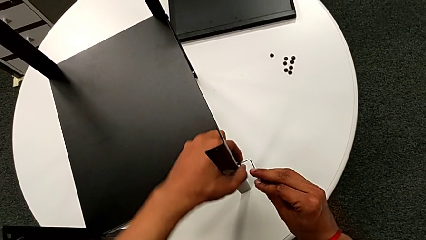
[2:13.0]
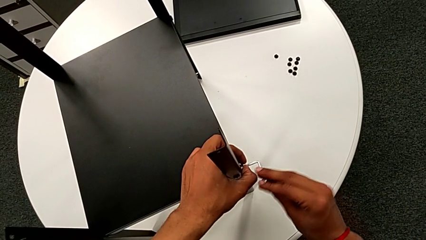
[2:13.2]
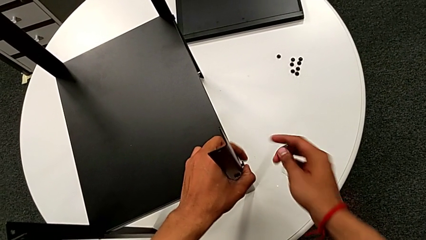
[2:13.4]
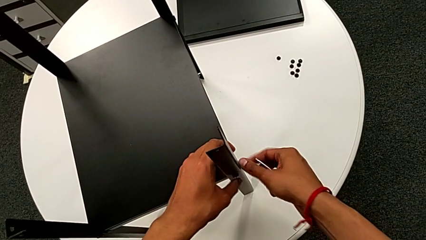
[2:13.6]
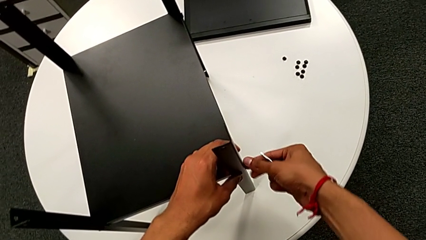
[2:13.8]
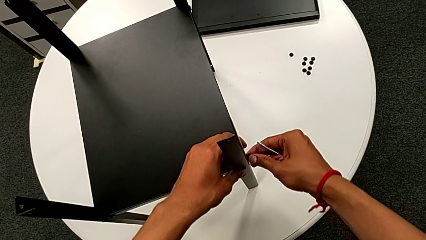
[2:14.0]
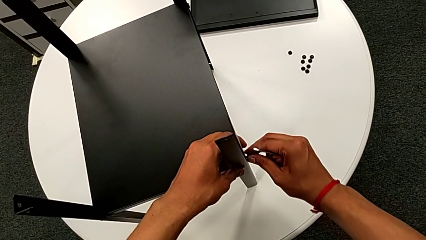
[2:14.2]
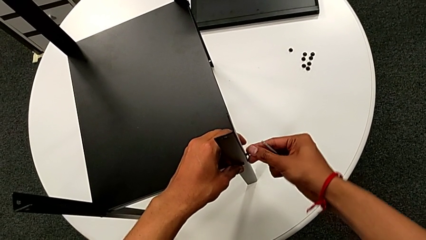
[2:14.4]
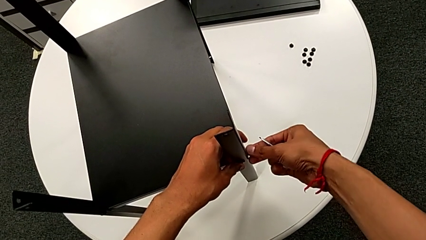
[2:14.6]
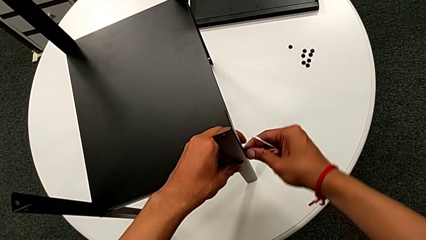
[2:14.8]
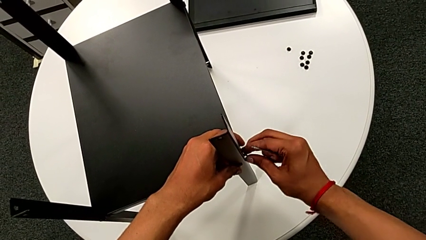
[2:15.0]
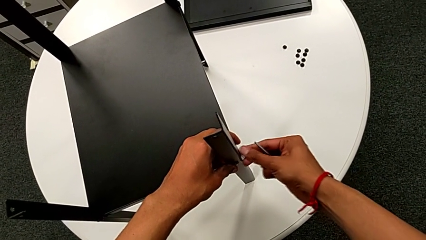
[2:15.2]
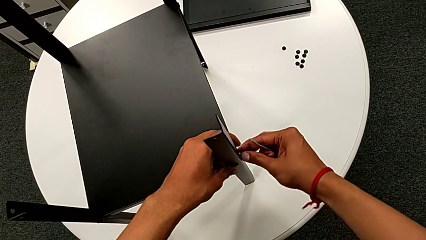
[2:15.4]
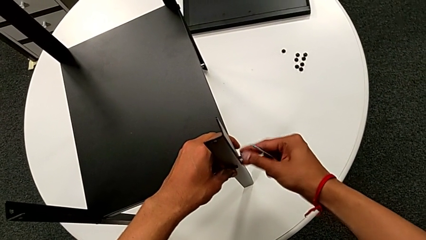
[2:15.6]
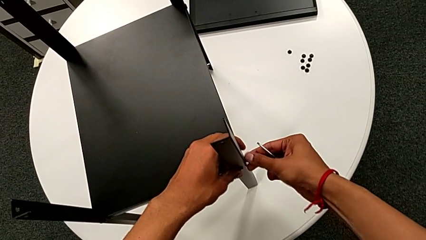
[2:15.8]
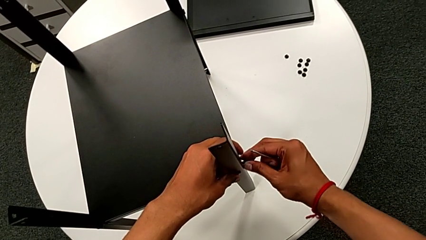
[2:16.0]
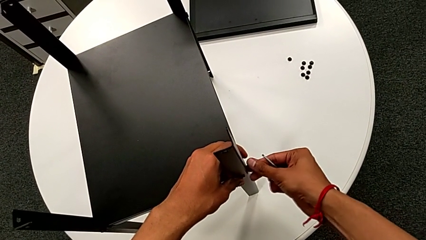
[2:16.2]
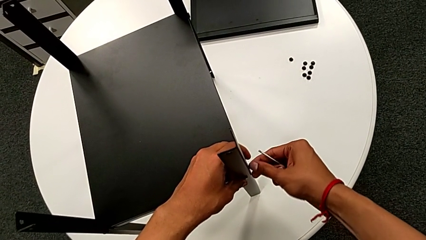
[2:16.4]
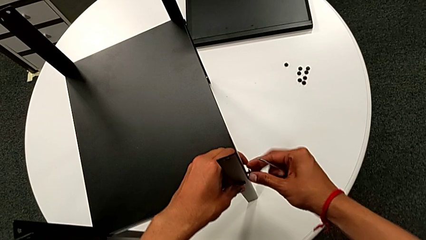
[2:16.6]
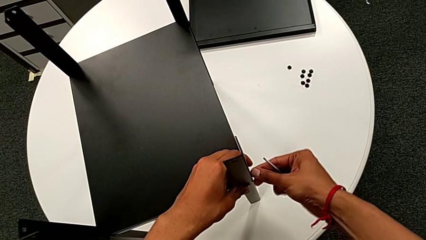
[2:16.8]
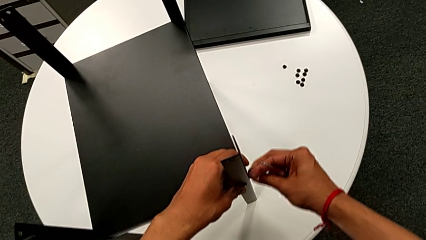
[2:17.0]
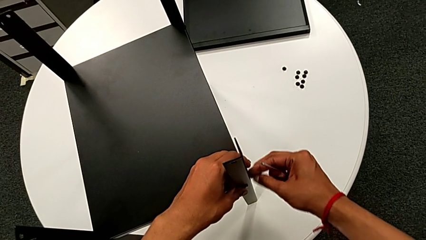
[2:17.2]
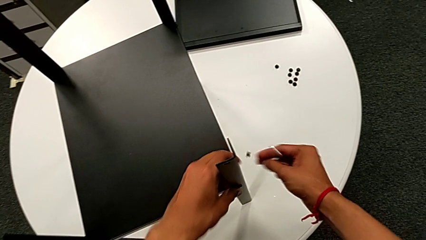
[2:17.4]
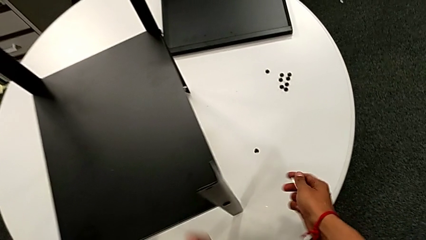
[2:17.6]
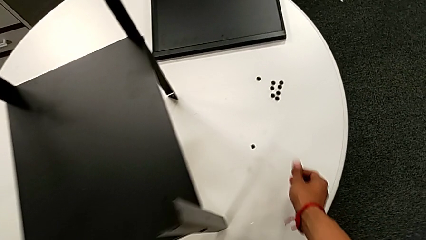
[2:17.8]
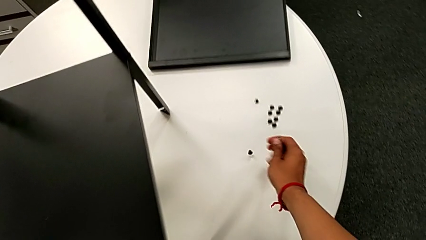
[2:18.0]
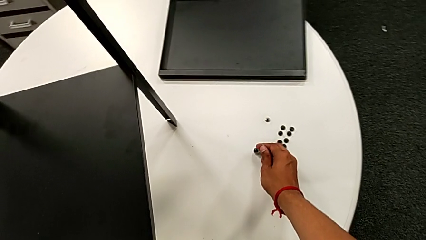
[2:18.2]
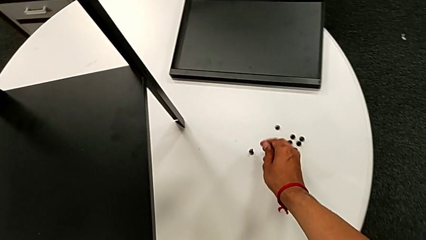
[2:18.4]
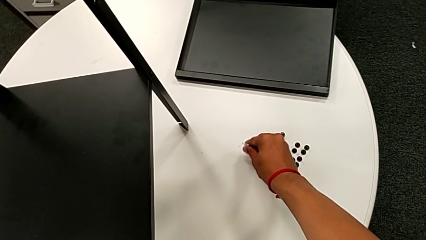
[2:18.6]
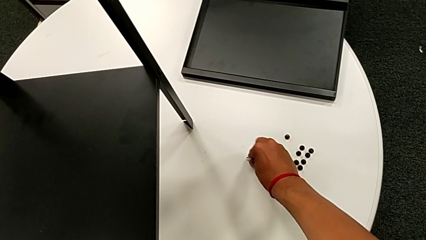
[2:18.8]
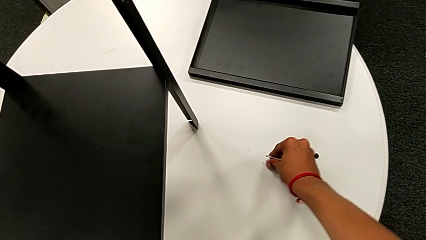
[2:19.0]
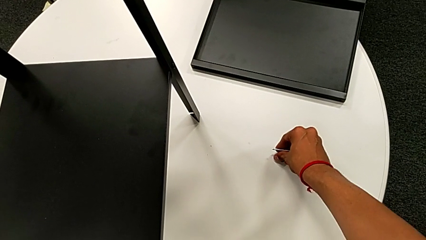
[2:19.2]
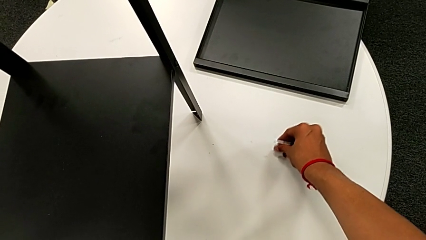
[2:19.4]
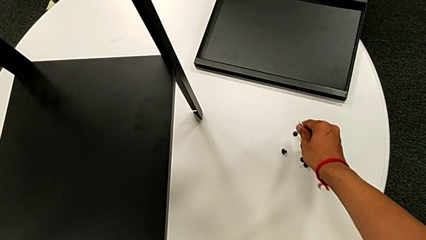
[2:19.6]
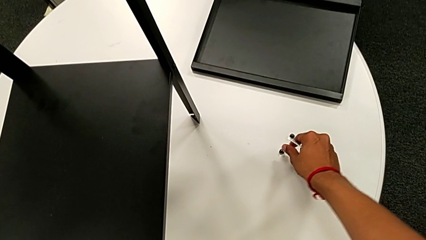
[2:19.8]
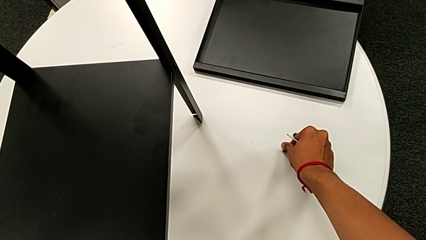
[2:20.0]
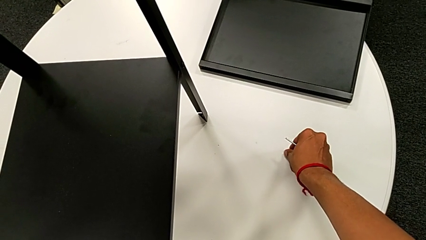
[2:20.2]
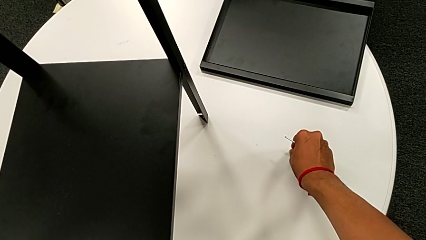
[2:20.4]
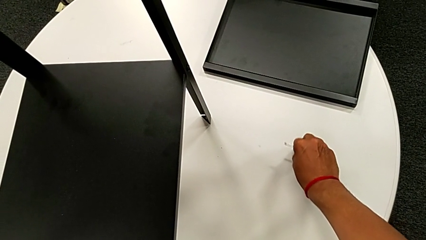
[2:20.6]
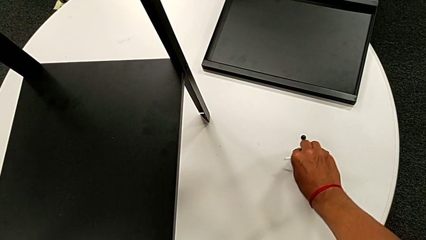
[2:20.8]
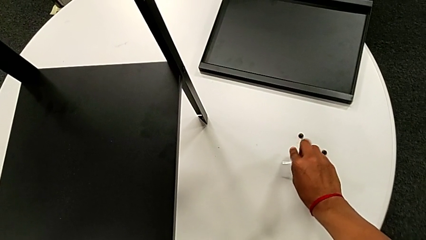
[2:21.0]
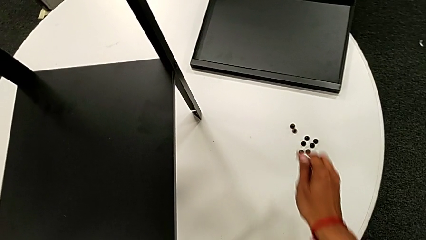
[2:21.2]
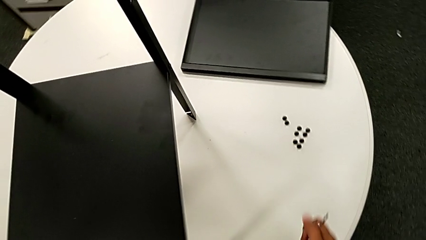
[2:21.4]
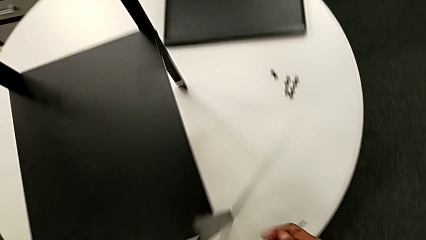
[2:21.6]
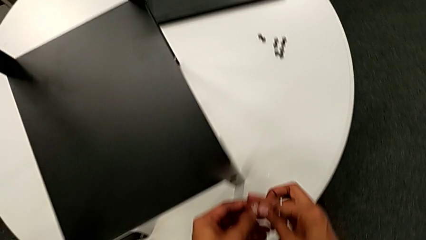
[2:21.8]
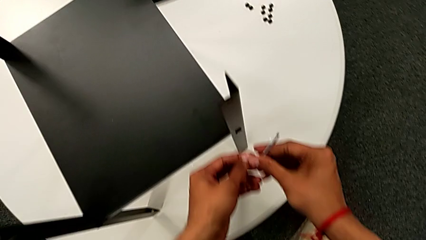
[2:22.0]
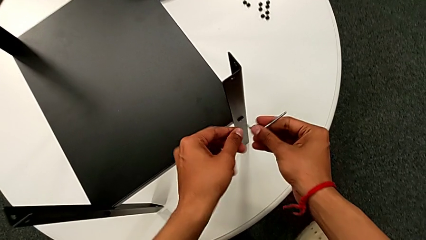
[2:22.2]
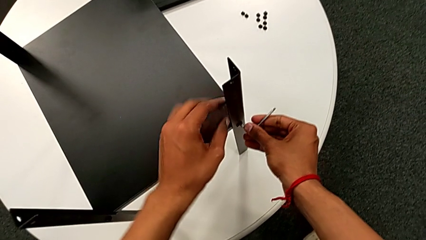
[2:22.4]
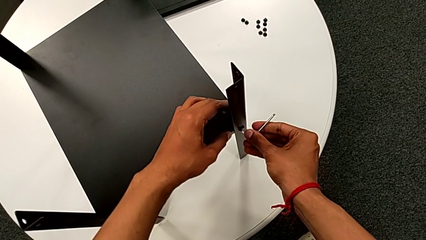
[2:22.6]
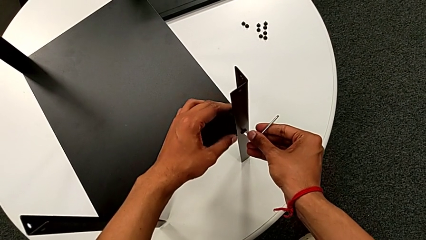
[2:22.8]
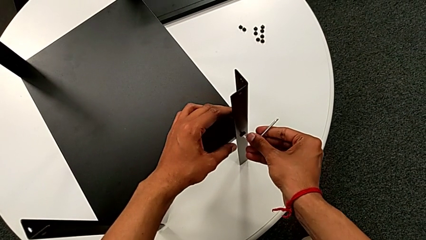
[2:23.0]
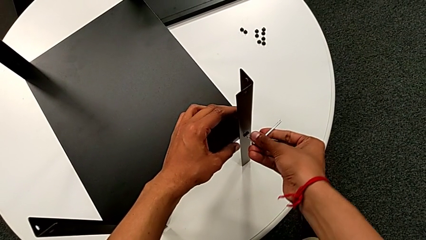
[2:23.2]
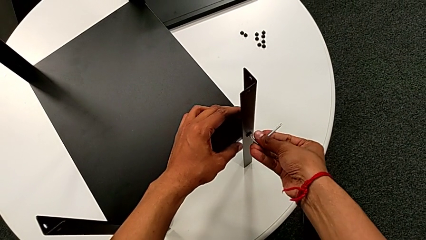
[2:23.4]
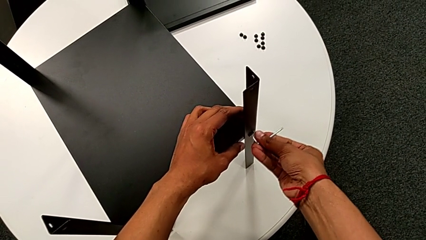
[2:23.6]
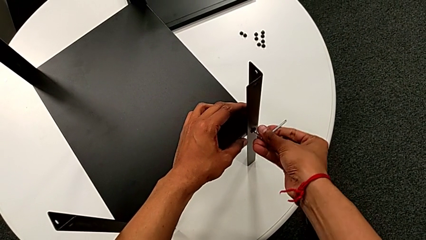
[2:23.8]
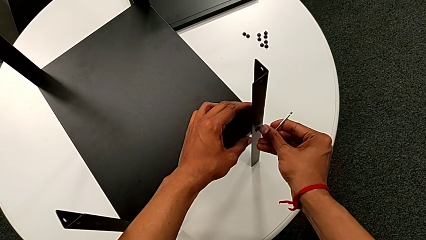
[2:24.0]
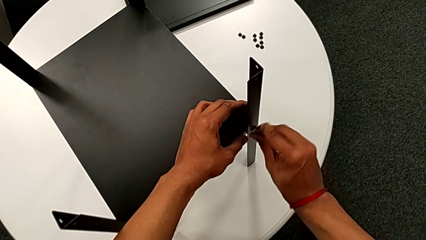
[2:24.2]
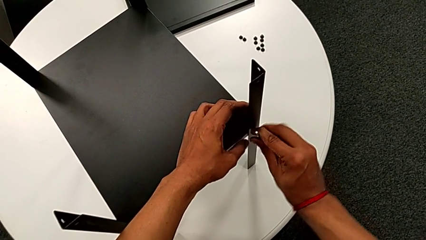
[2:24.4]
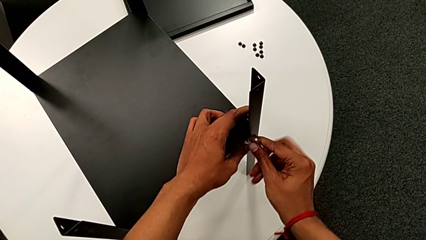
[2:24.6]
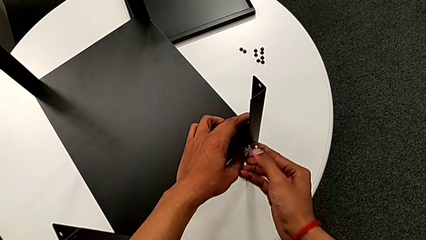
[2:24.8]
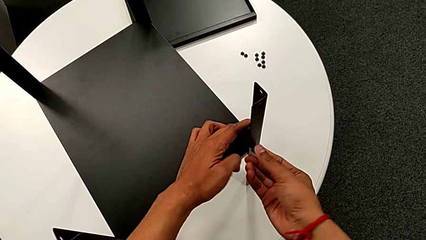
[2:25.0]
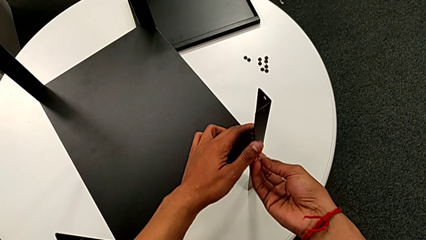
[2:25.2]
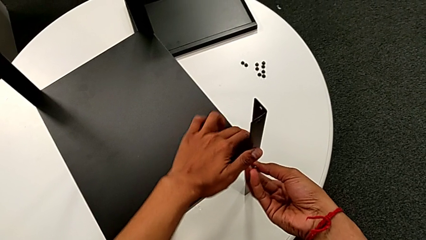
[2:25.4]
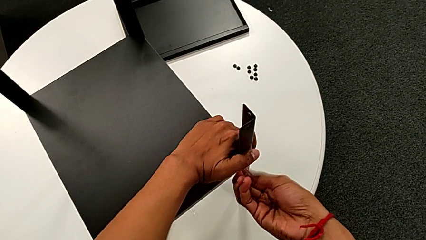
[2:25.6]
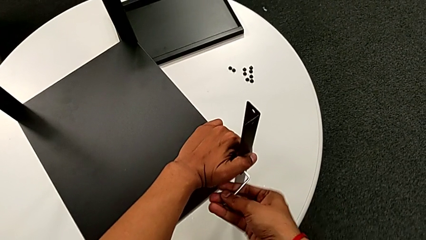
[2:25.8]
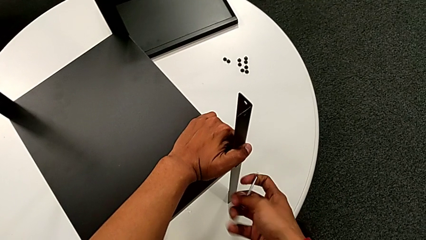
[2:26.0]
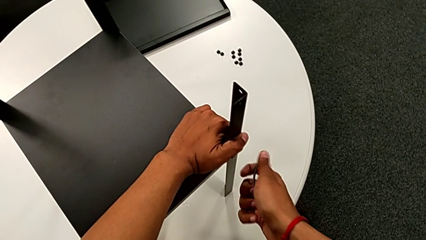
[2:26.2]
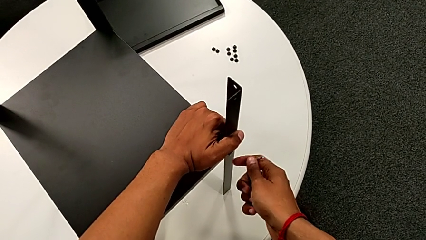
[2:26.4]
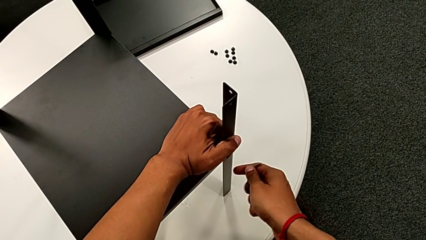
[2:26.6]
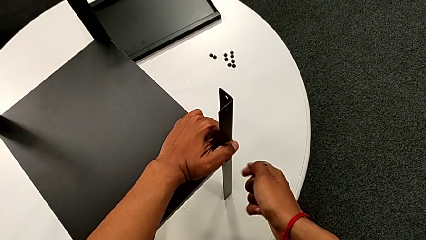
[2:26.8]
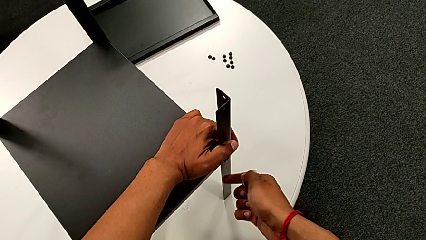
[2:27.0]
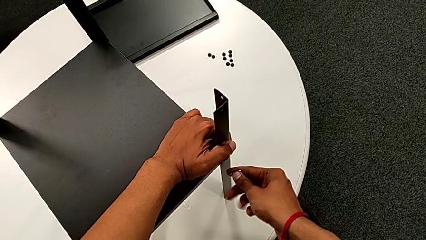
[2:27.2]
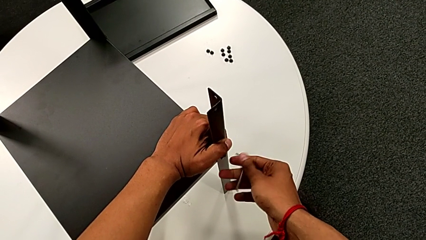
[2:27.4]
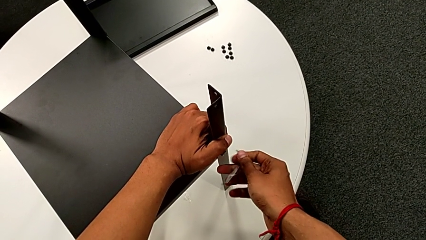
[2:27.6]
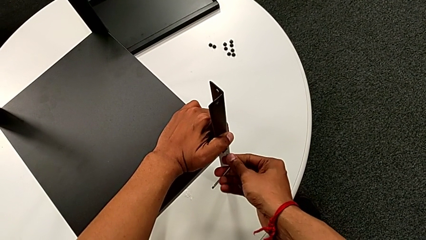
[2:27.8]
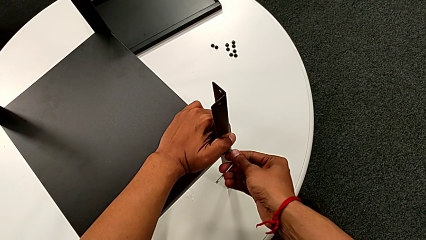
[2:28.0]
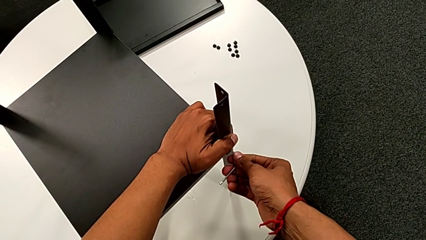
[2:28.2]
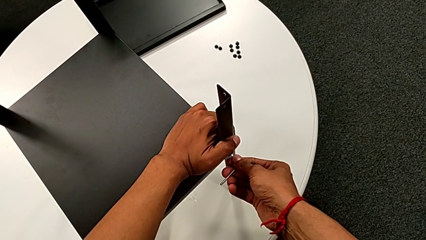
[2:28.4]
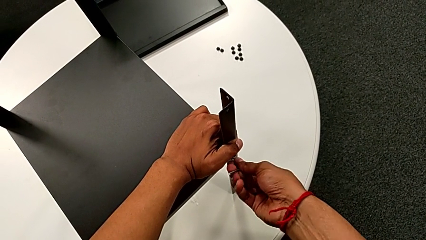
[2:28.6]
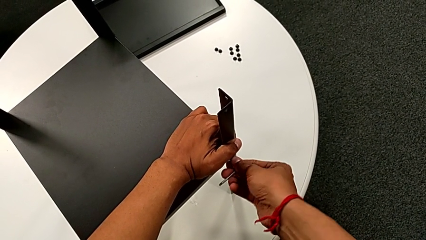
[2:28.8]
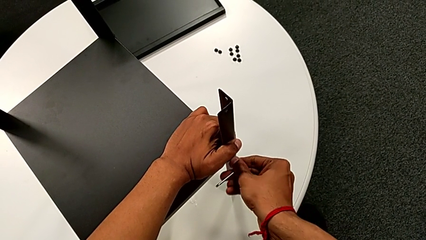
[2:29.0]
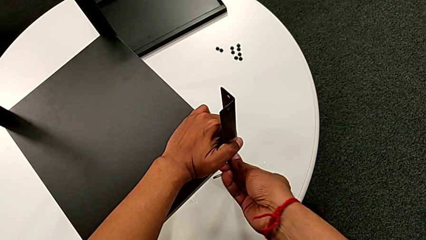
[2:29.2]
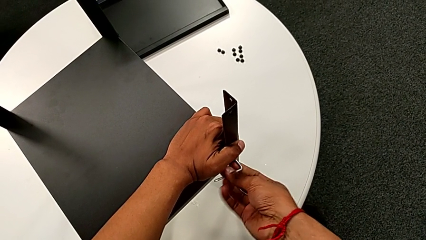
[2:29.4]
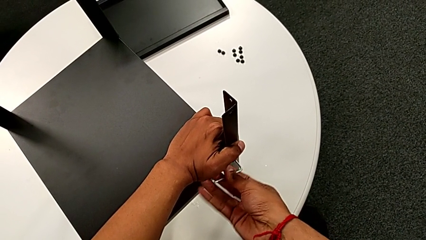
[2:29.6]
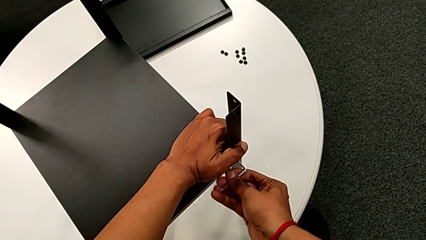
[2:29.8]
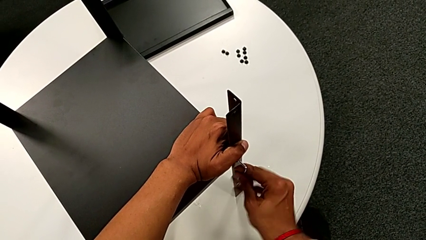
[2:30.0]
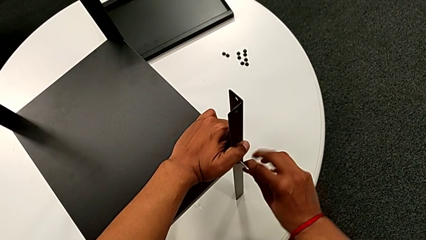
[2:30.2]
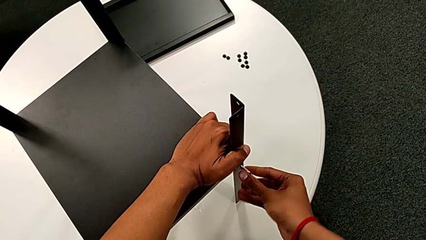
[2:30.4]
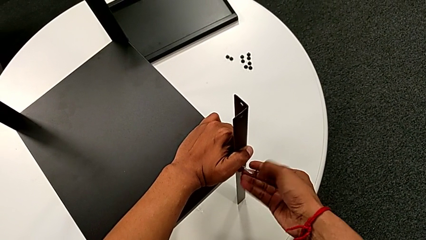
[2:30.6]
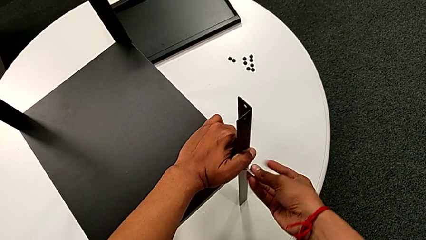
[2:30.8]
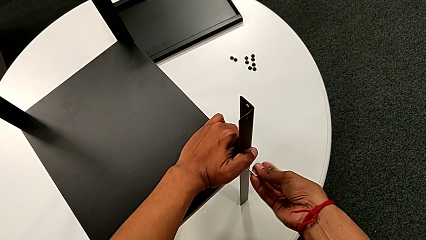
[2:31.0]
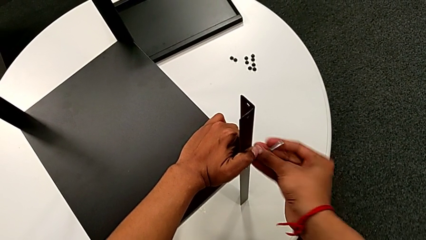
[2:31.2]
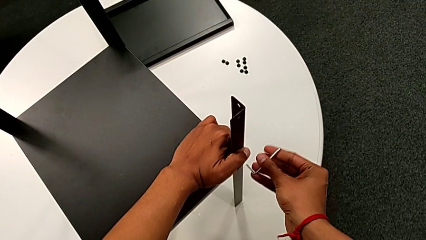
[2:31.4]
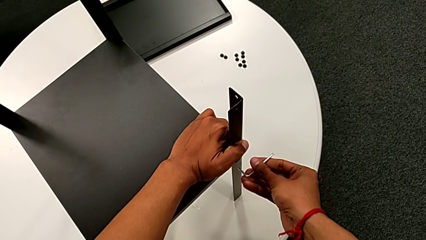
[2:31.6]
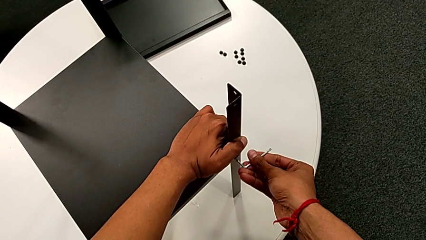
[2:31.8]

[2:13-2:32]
The camera wearer is disassembling the first leg. They withdraw the Allen wrench, unscrew the hex socket head, disassemble it, wrongly drop it, place it, insert the Allen wrench and begin to unscrew the hex socket head.
